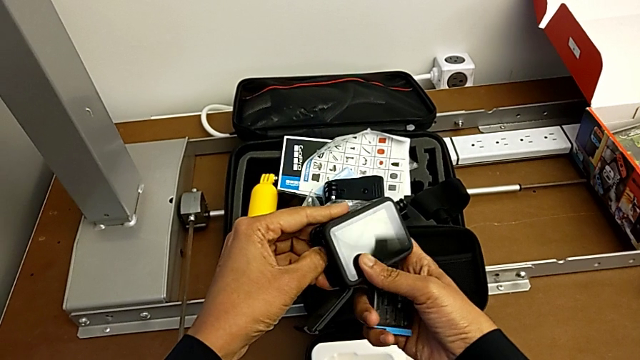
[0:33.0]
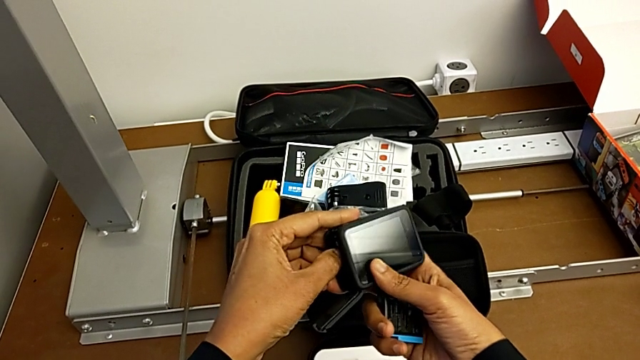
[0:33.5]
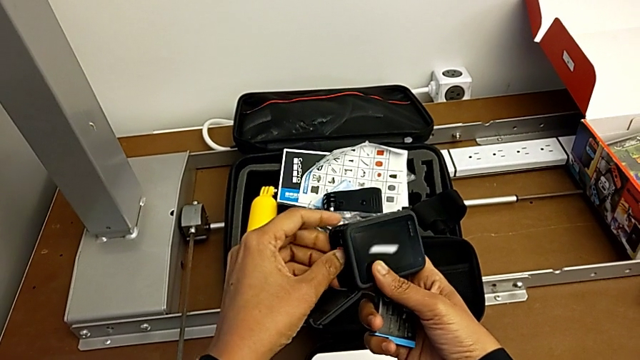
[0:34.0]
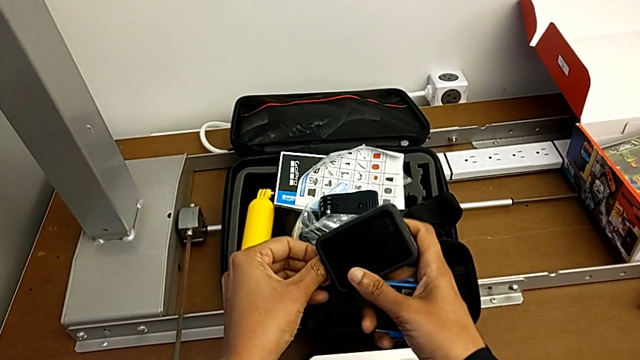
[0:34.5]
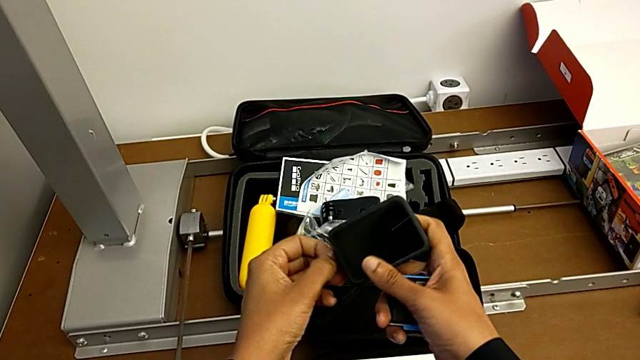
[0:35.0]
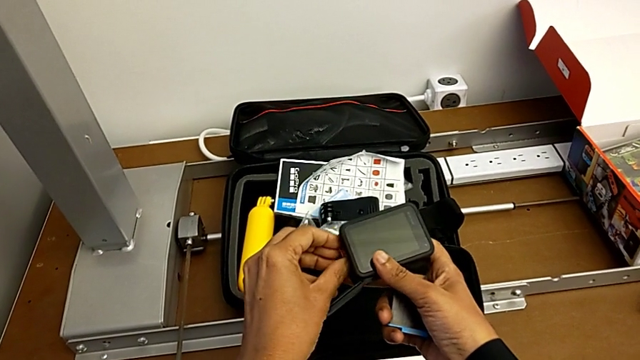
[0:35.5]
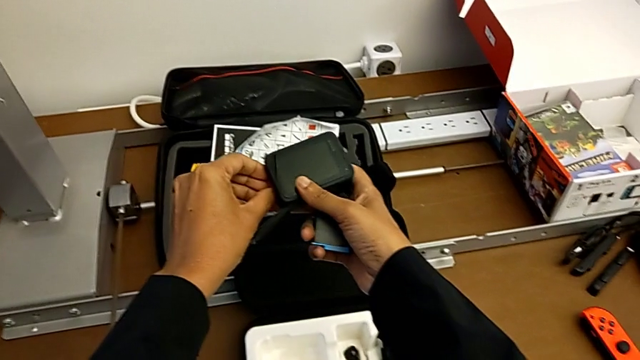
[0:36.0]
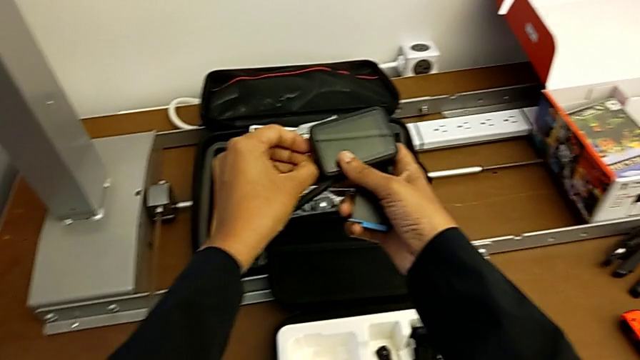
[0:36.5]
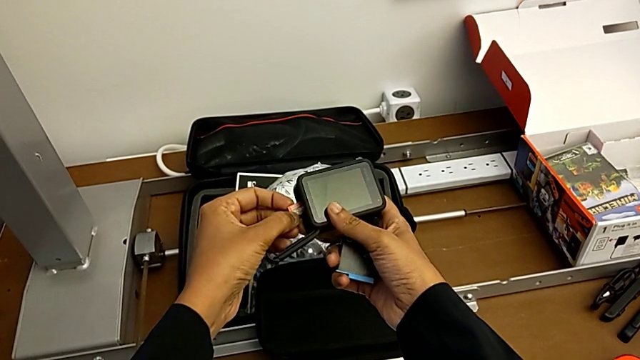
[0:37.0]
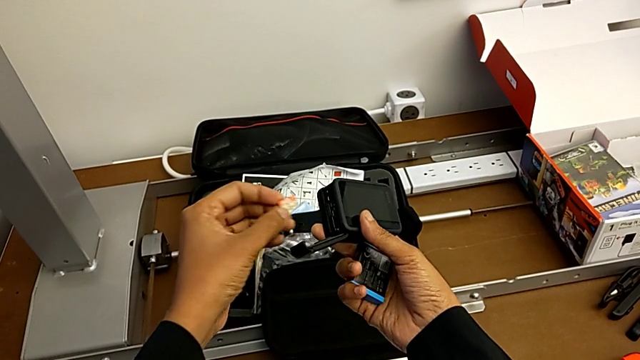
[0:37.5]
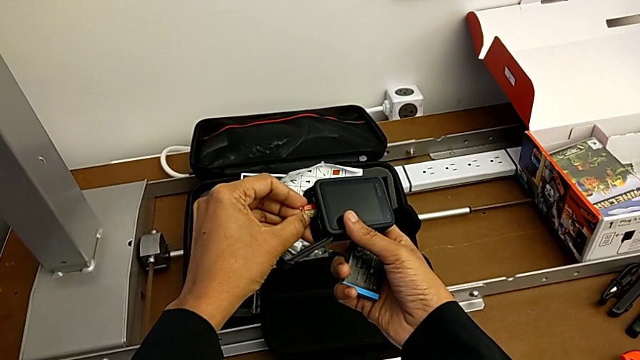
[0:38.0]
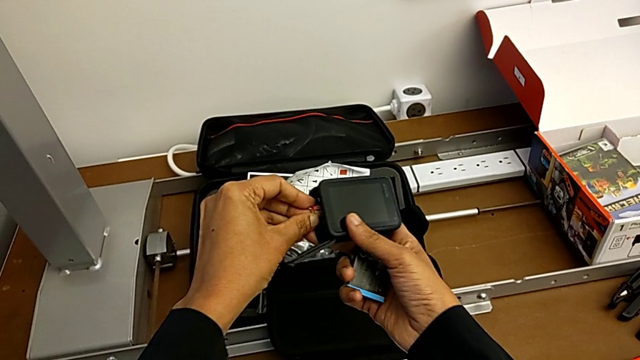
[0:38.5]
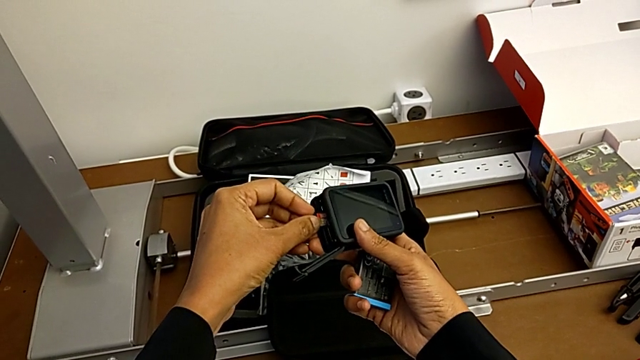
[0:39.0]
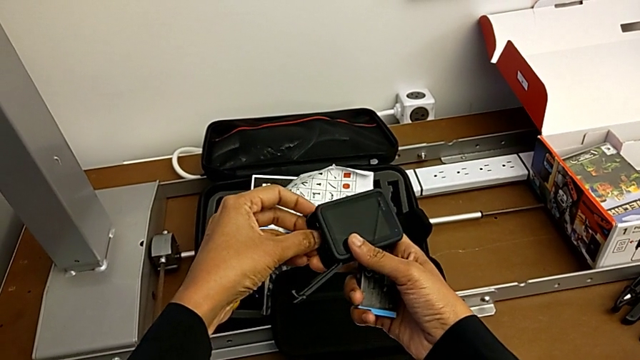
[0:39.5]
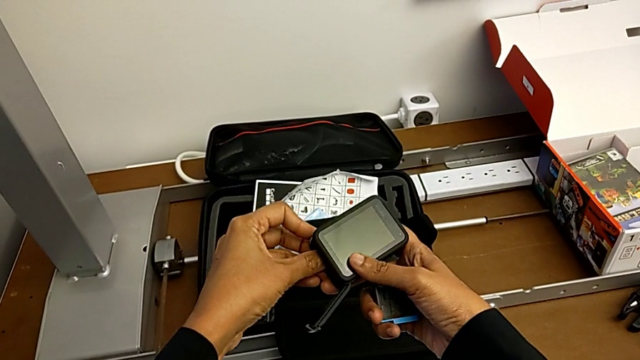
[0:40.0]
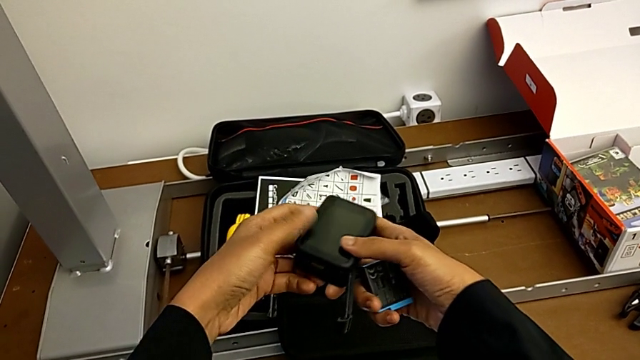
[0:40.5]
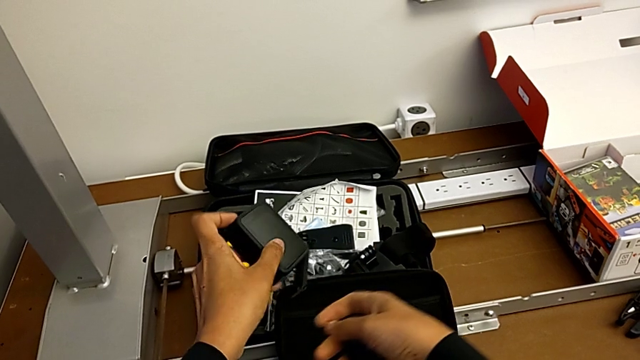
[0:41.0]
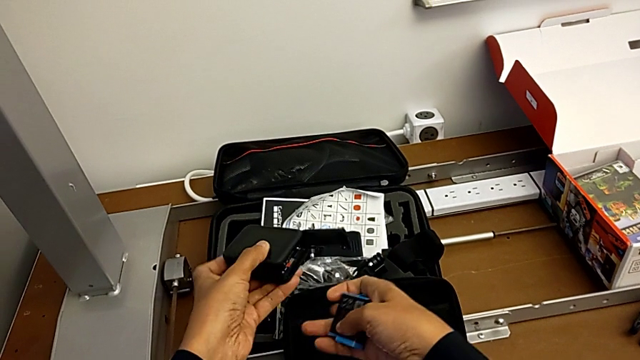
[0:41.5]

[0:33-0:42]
The camera wearer is changing the micro SD card. They push the SD card, withdraw it, insert it and rotate the GoPro.

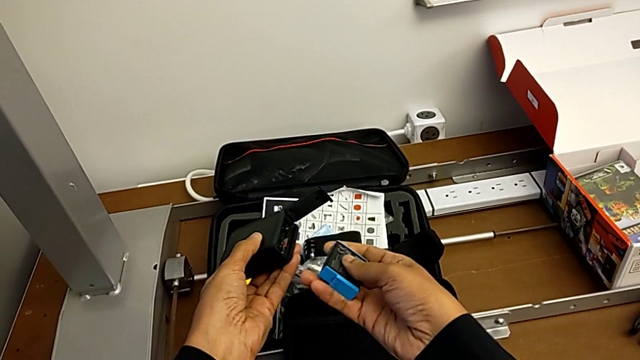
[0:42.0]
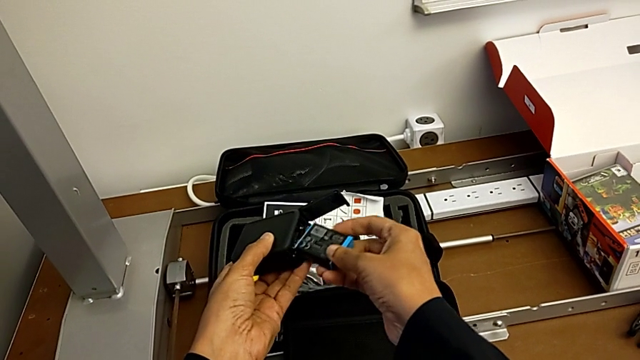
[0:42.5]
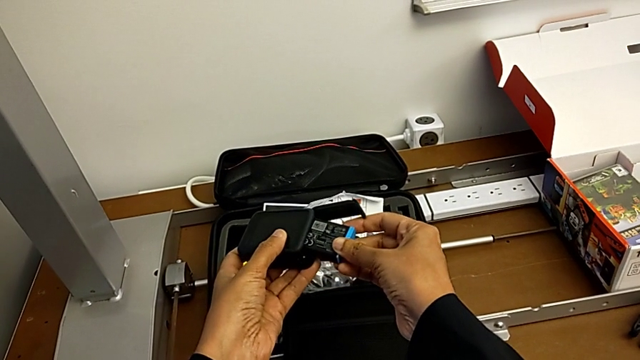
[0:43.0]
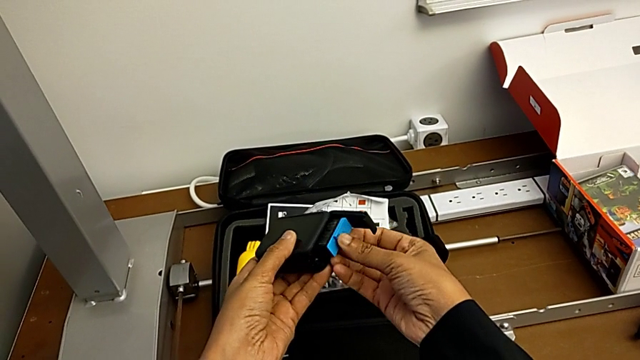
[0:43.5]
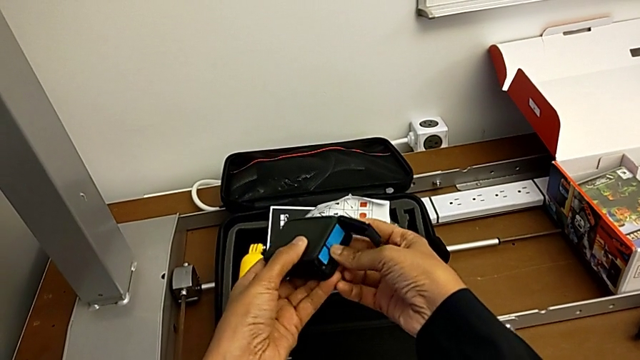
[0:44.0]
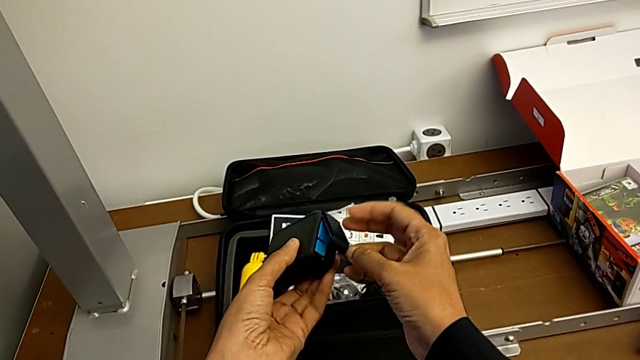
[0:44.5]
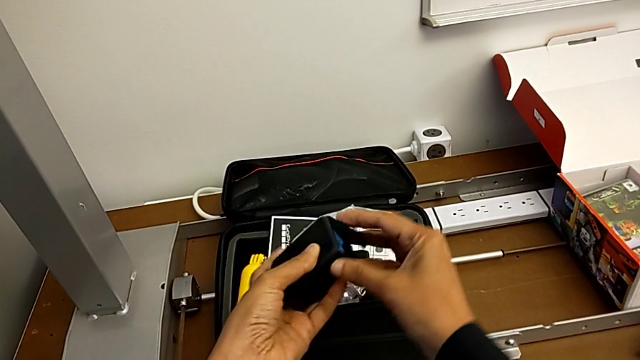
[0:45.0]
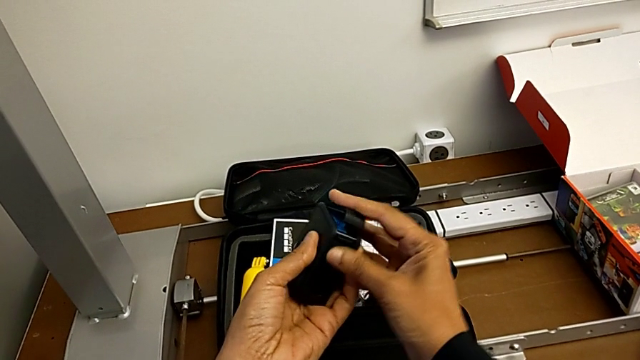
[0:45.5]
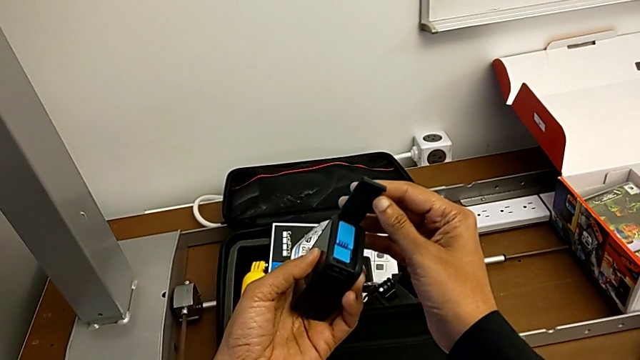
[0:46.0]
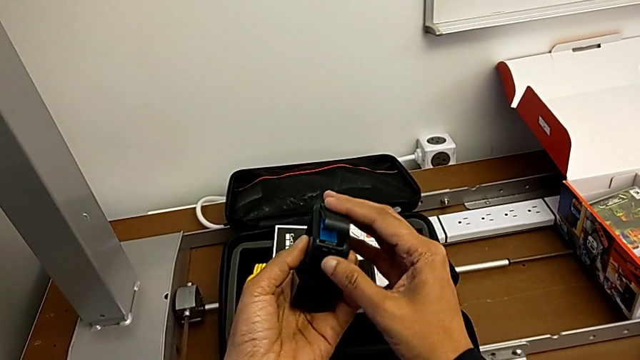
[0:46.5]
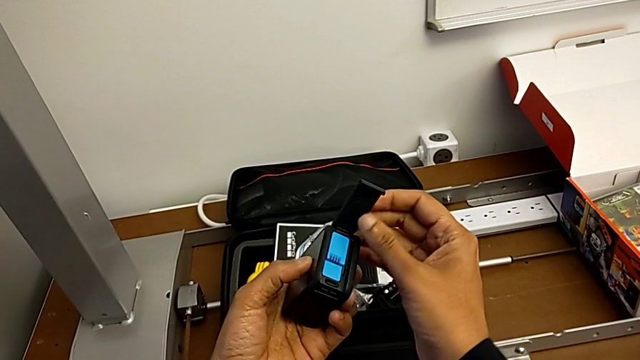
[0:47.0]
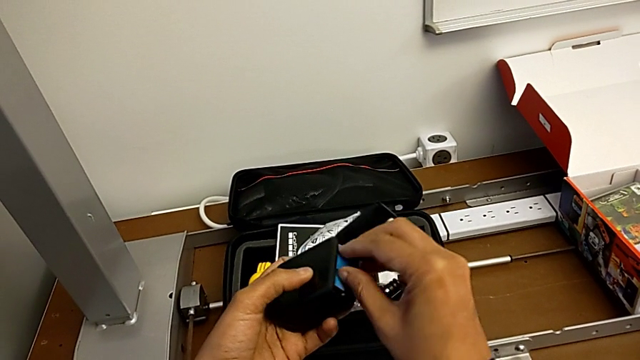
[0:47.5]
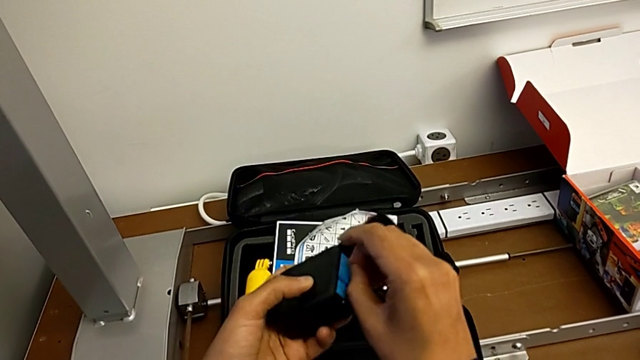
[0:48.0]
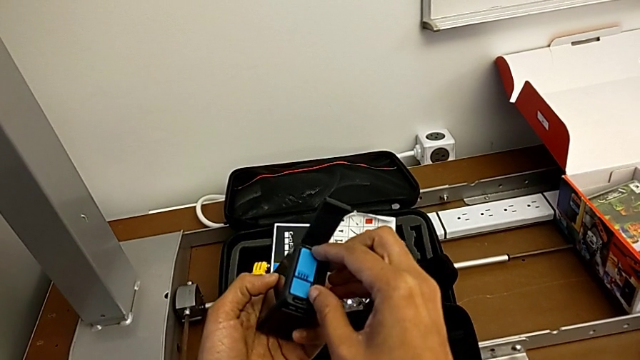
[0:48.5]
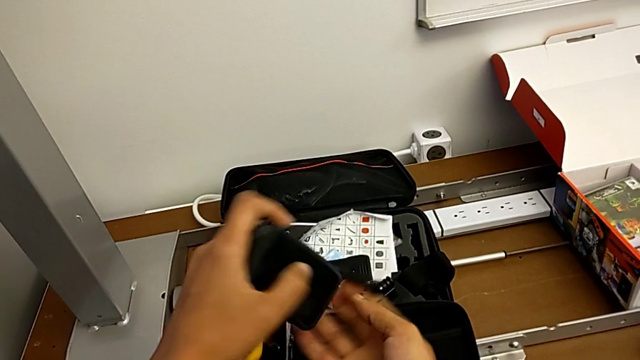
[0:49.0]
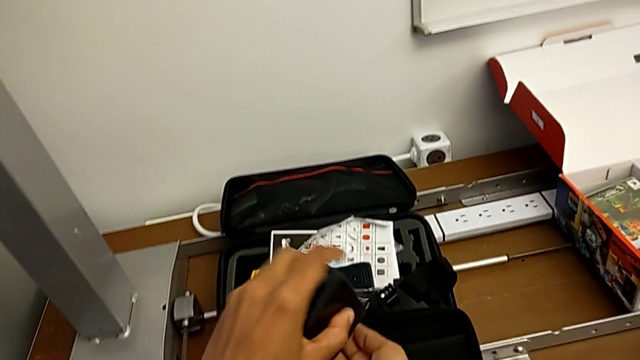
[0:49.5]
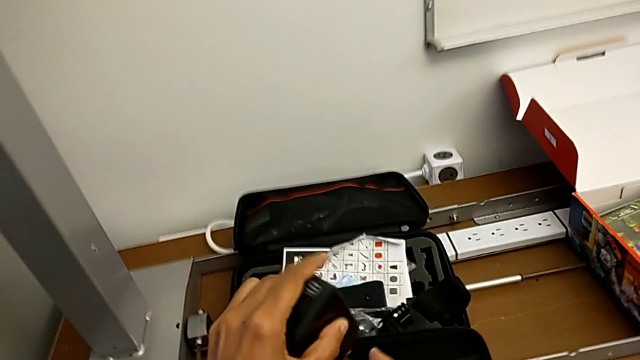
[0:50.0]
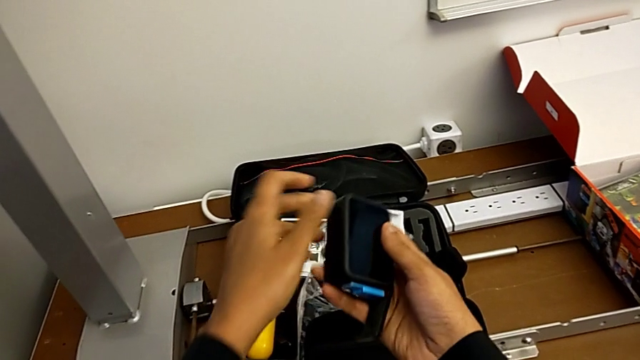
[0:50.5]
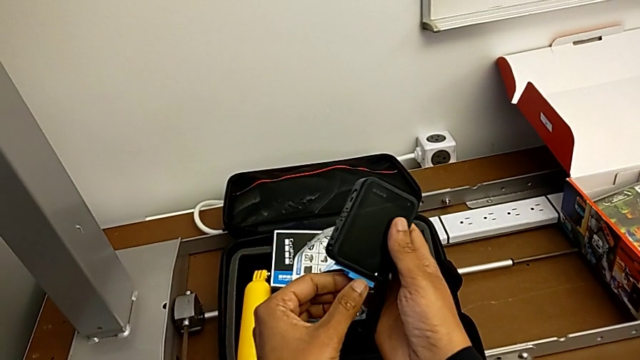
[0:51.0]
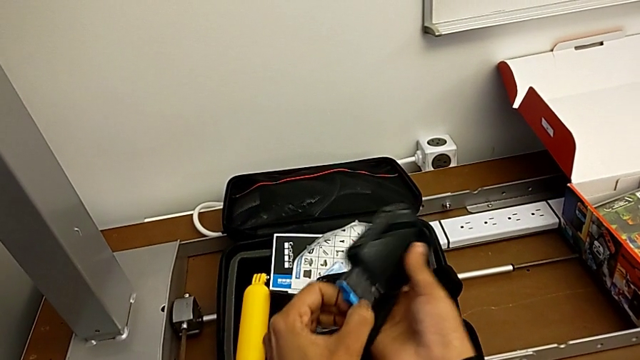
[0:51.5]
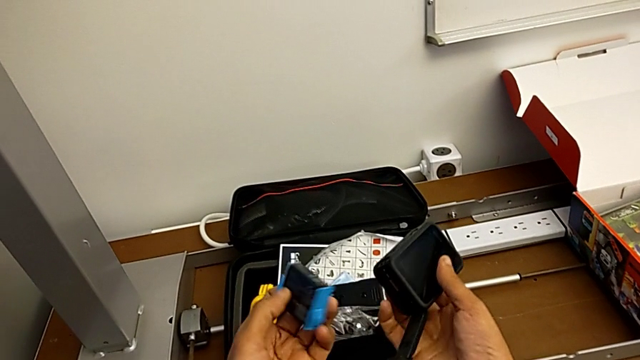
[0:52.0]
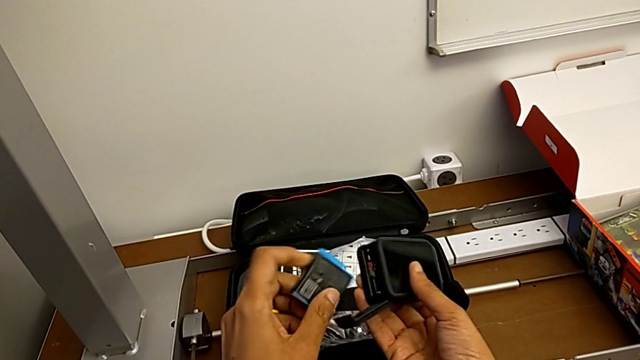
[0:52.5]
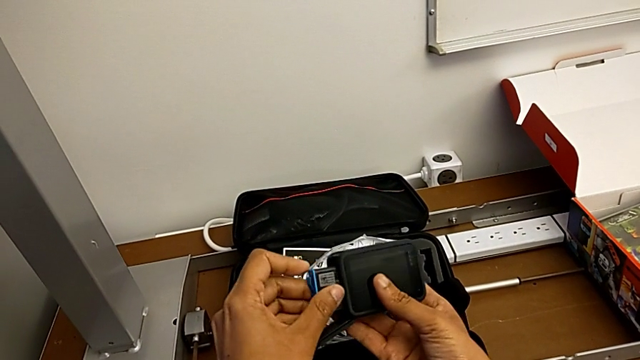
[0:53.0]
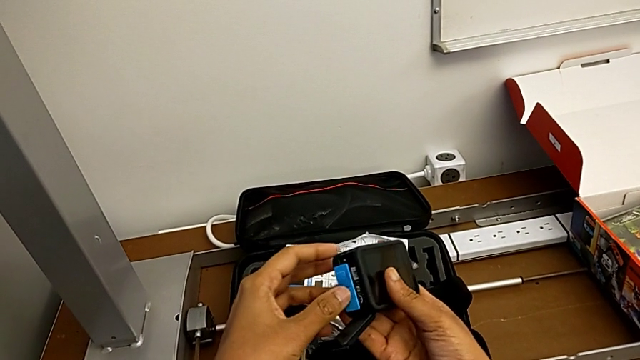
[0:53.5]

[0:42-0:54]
The camera wearer is changing the micro SD card. They wrongly insert the battery, close the battery door and open it, open the battery door, wrongly grab the battery, rotate the GoPro, wrongly rotate it, shaking the GoPro to try to remove the battery, grab the battery, withdraw it and insert it.
